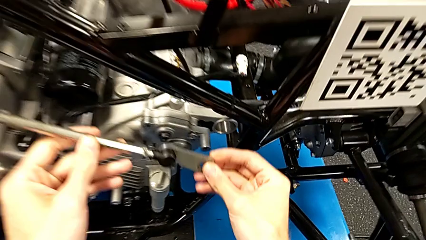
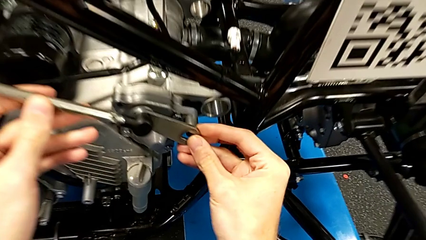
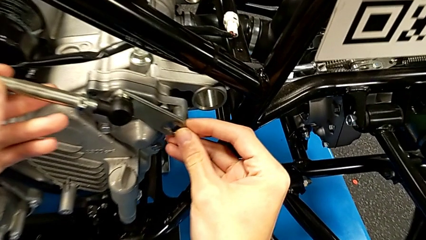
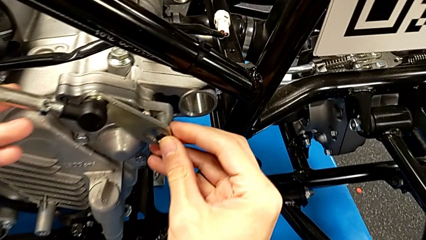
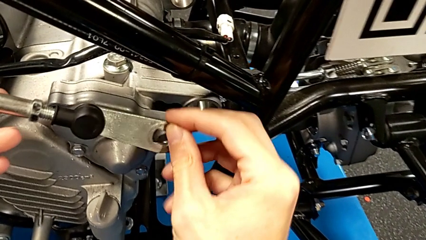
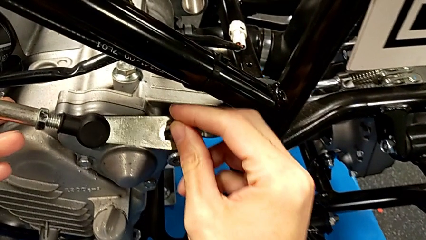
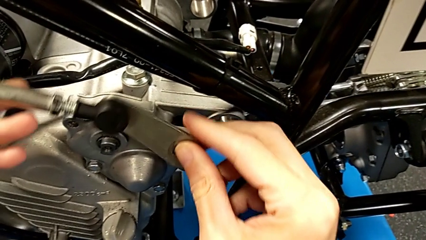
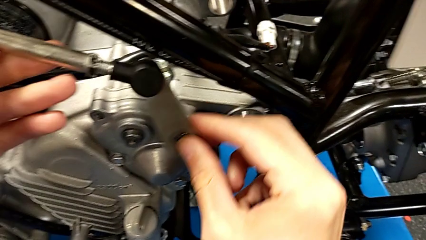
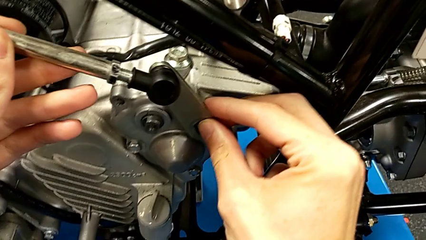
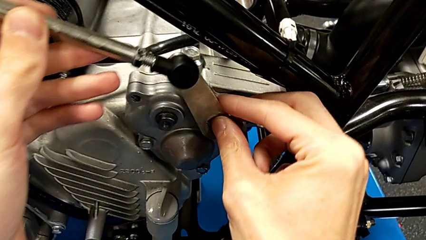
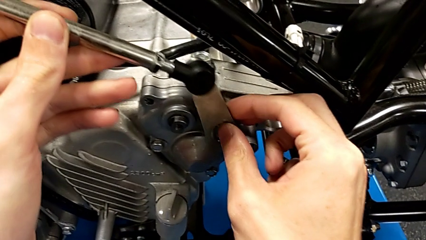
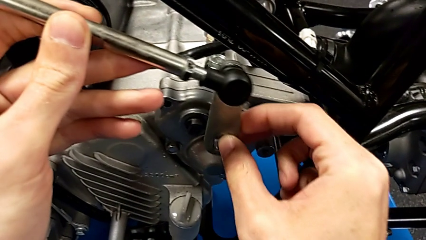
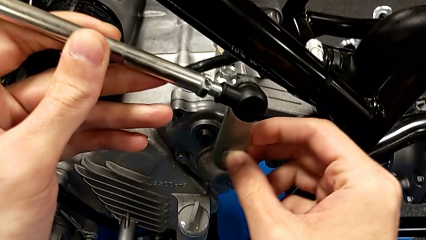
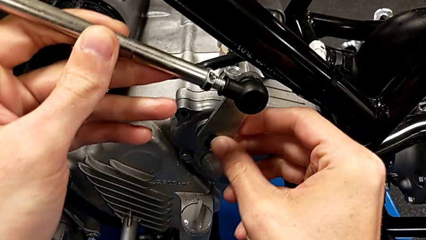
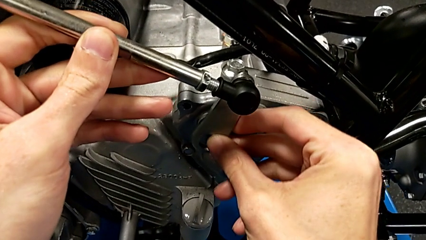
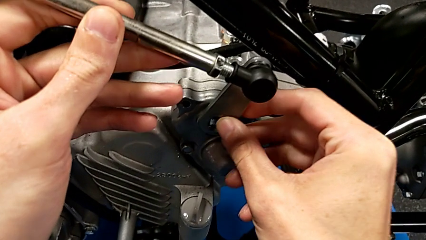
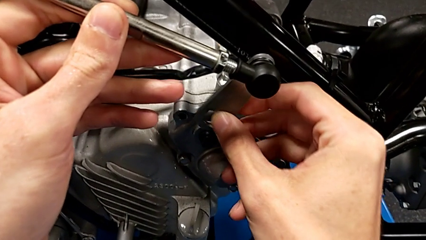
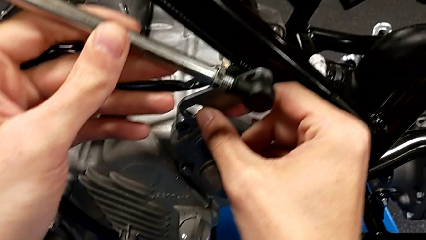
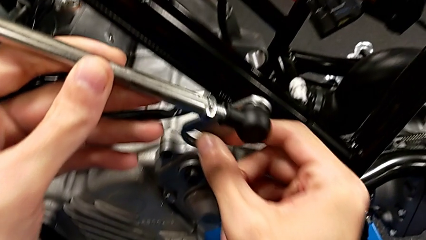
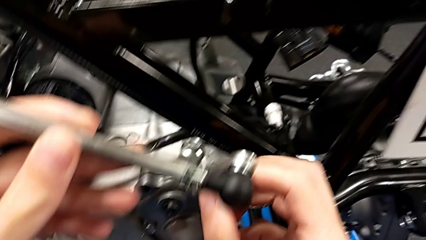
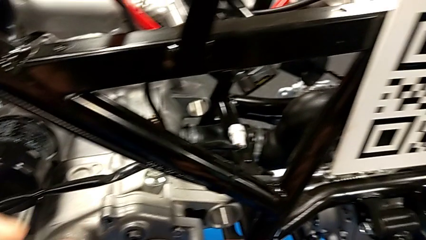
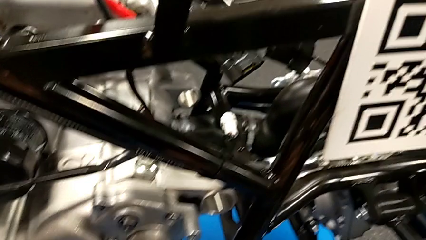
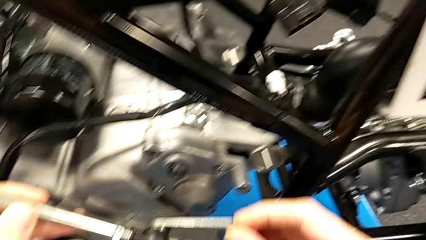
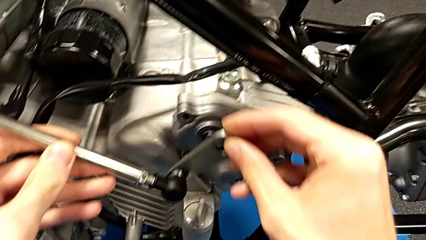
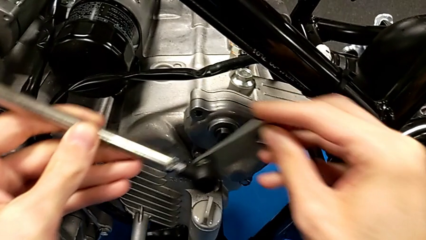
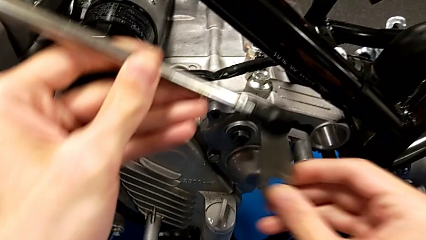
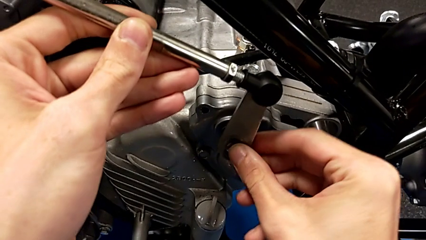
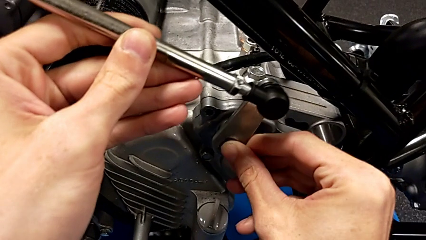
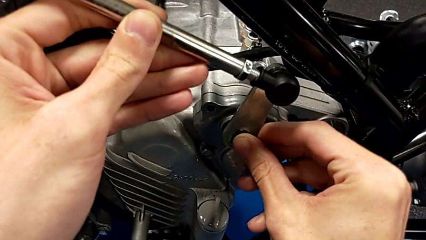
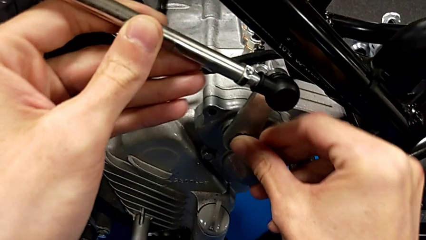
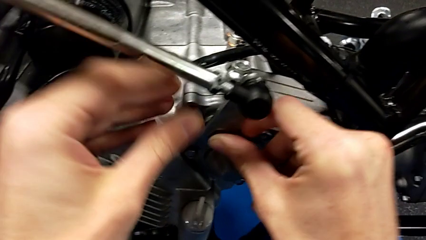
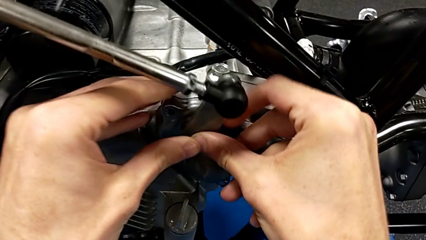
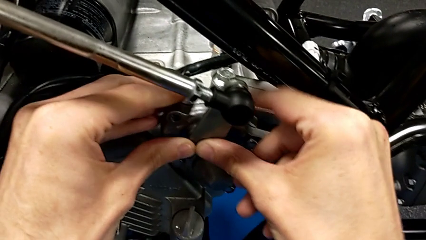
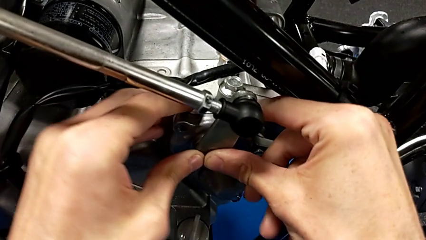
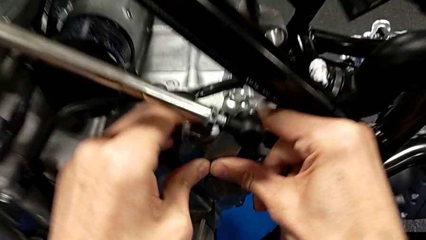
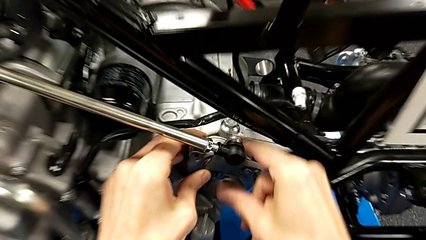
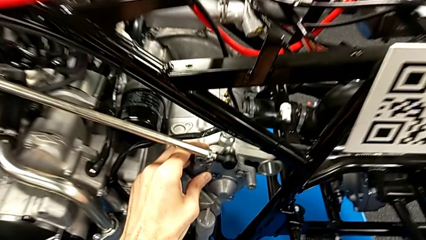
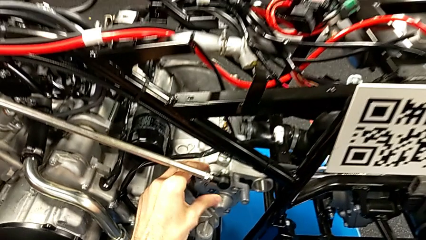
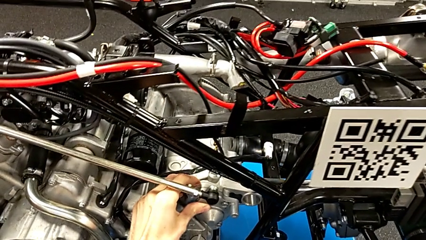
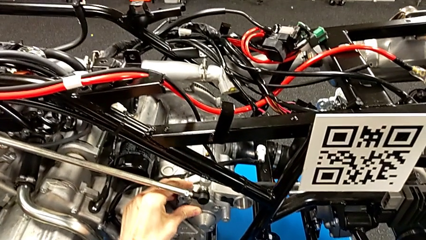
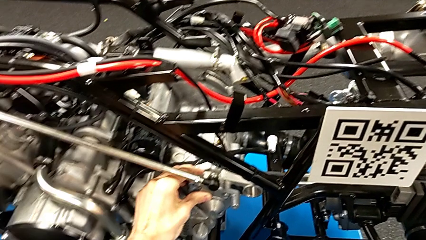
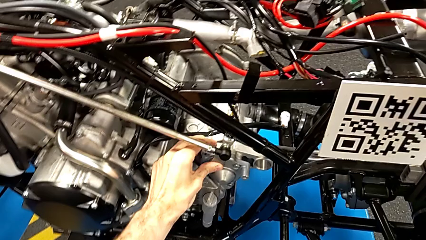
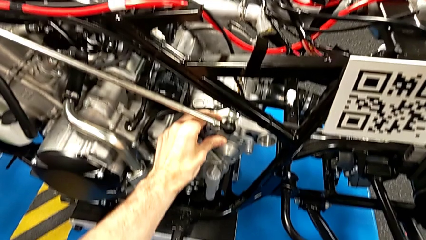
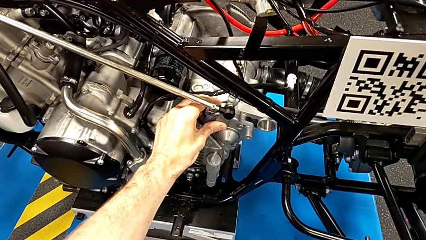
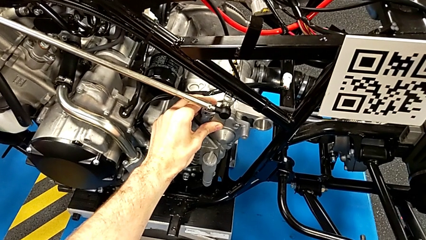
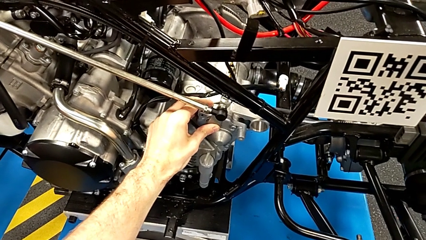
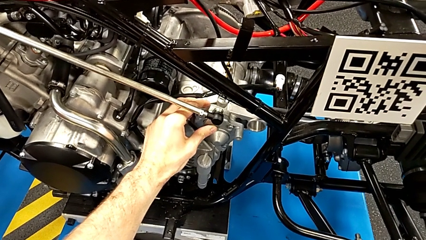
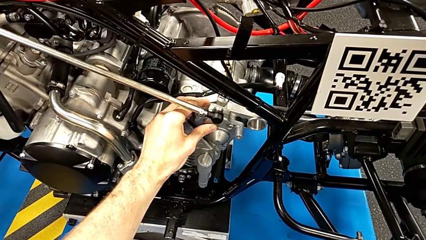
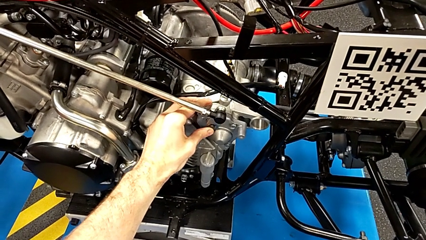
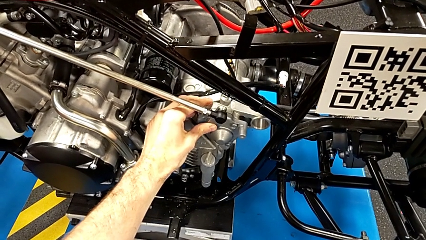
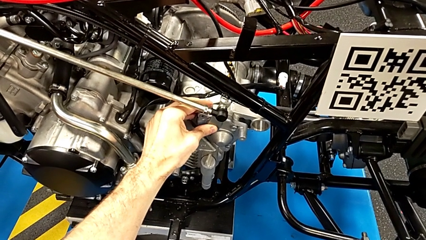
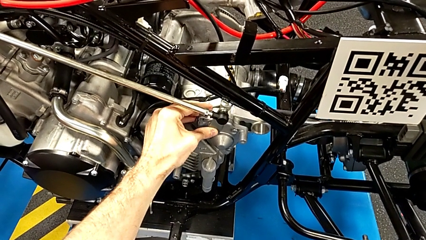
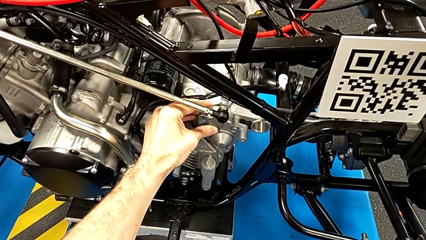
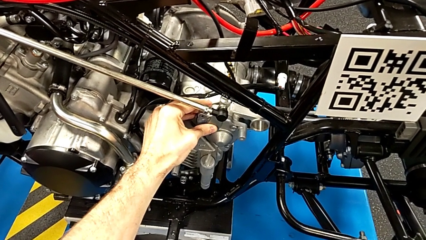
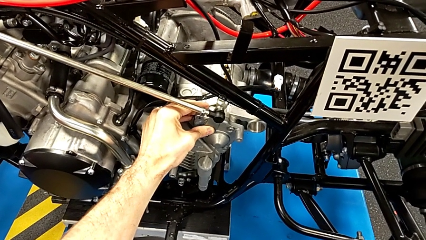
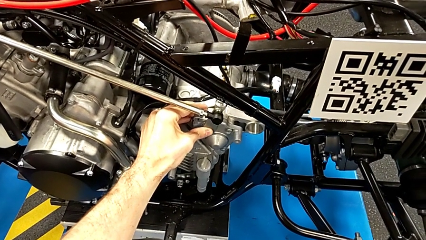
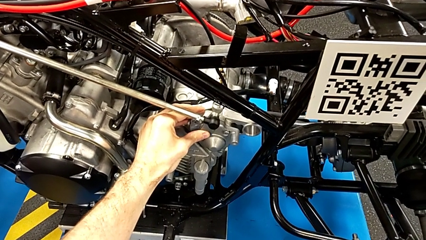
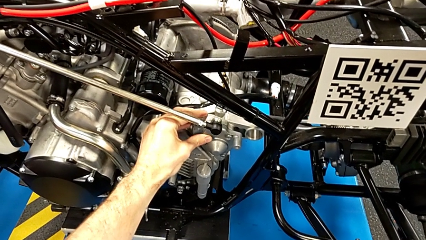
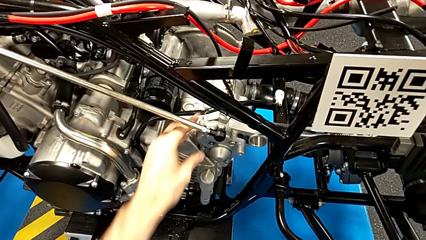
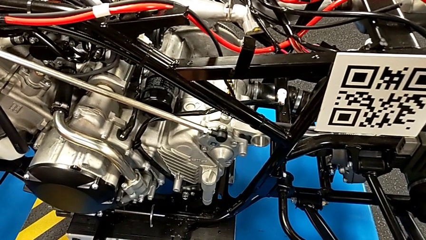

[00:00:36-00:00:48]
The camera wearer is inserting the arm into the peg. They keep inserting the shift arm and push it.

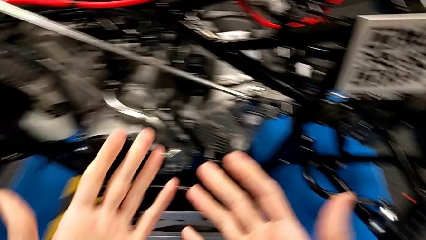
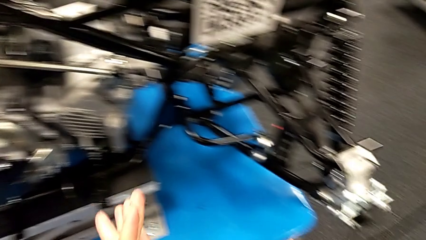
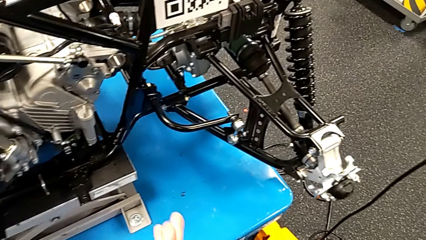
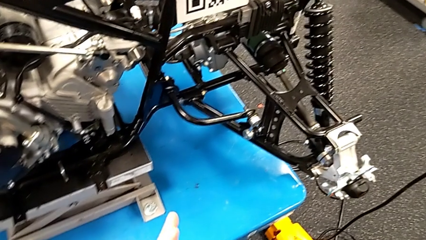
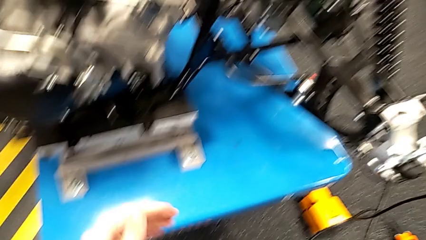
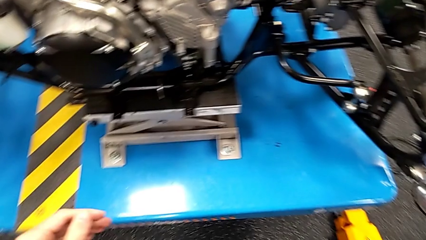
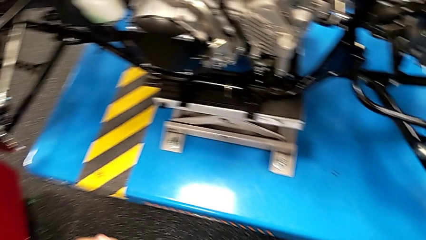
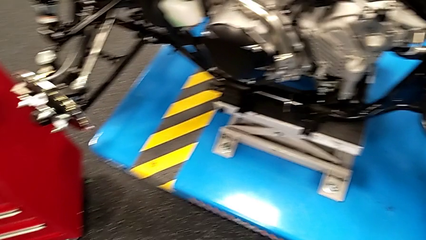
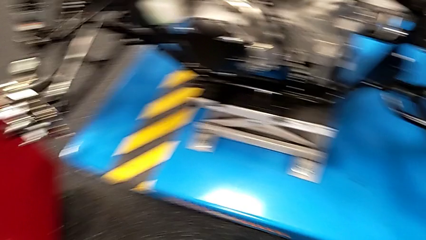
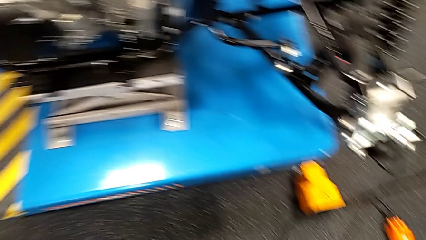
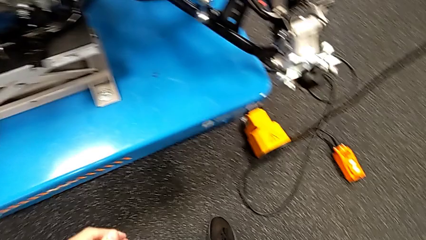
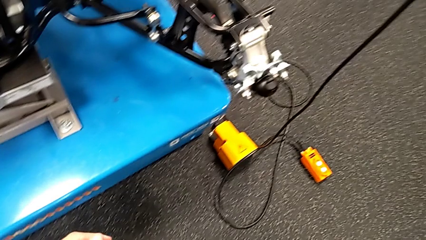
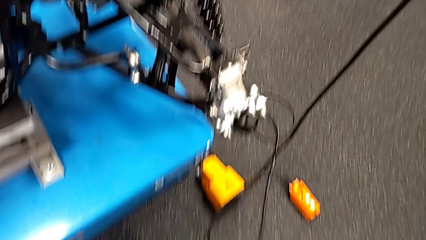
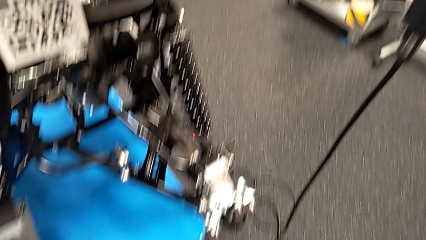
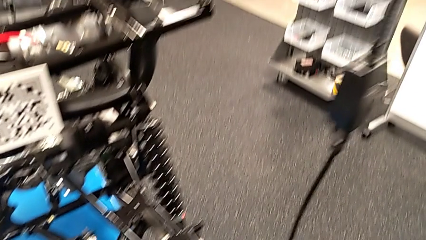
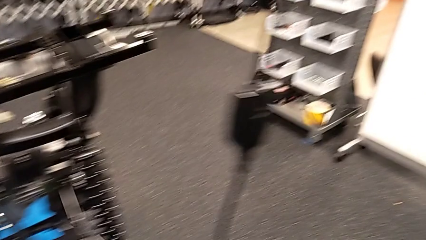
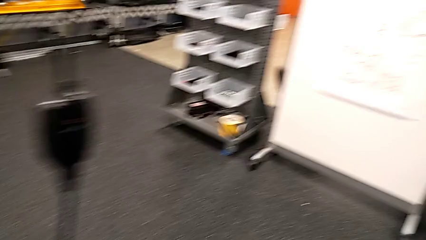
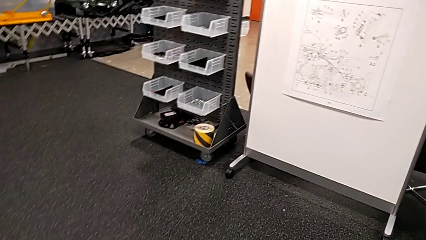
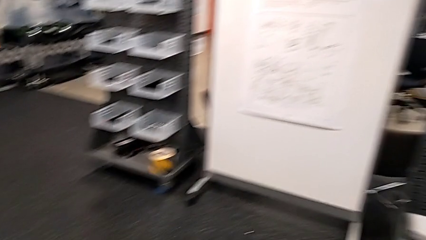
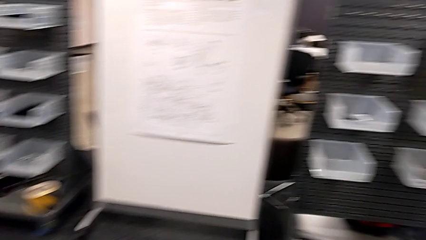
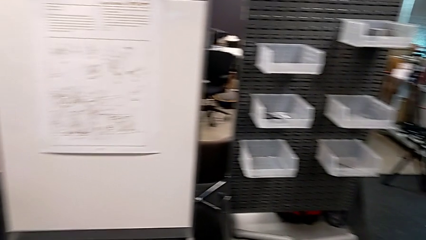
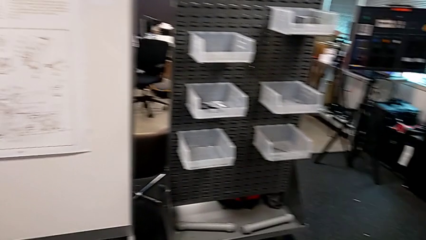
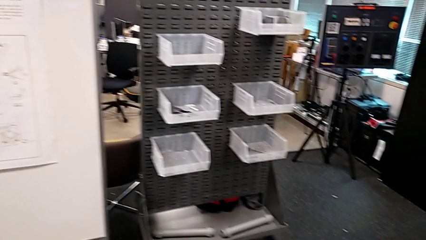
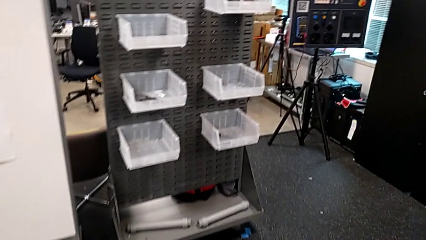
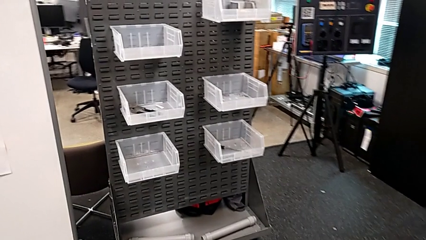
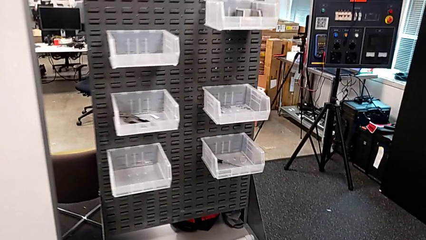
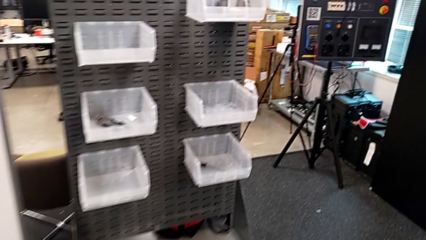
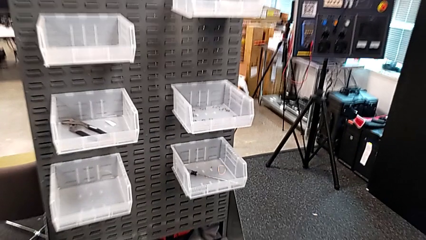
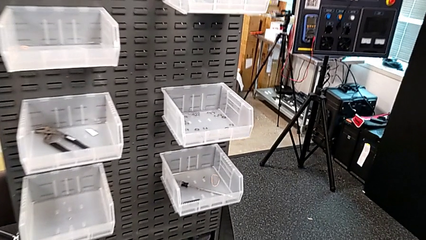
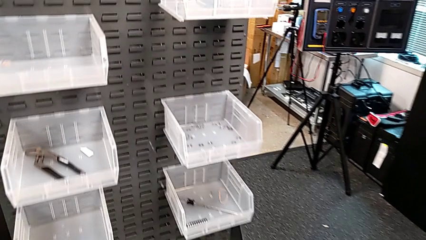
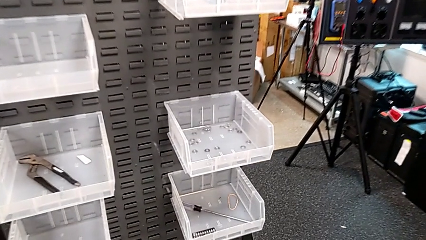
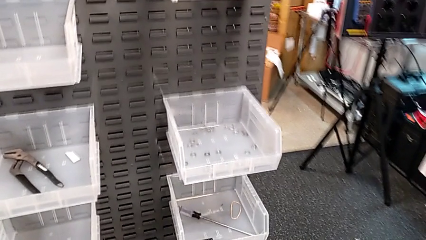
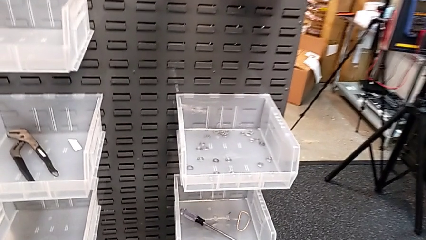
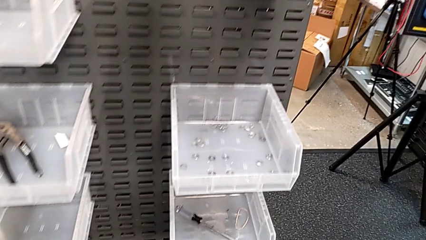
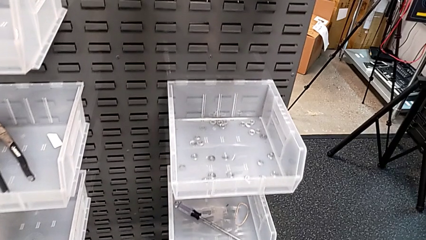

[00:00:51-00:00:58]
The camera wearer is grabbing a washer.
